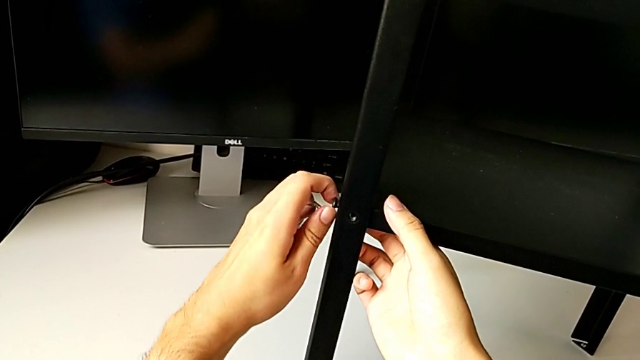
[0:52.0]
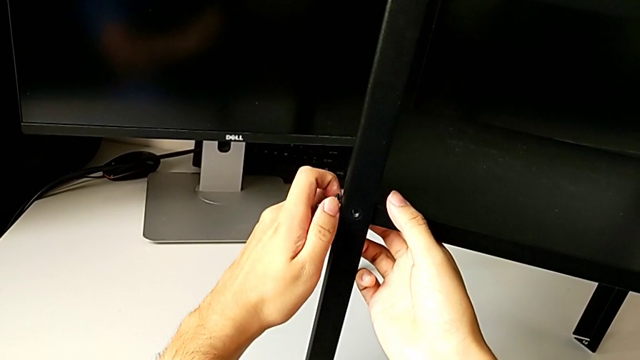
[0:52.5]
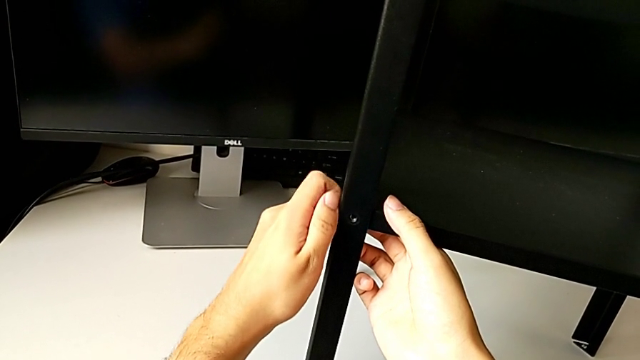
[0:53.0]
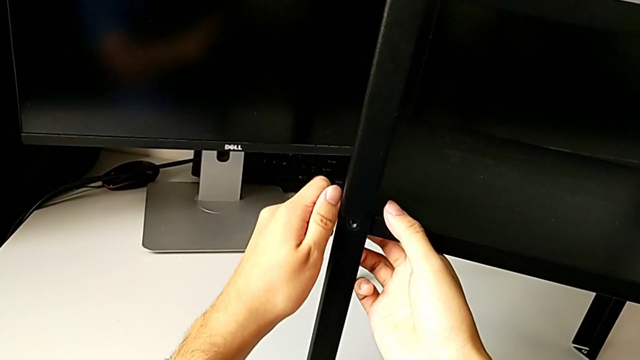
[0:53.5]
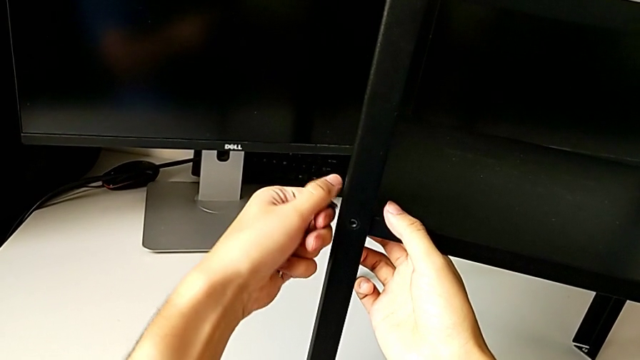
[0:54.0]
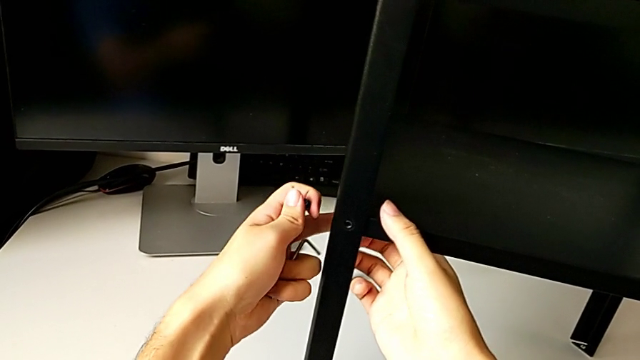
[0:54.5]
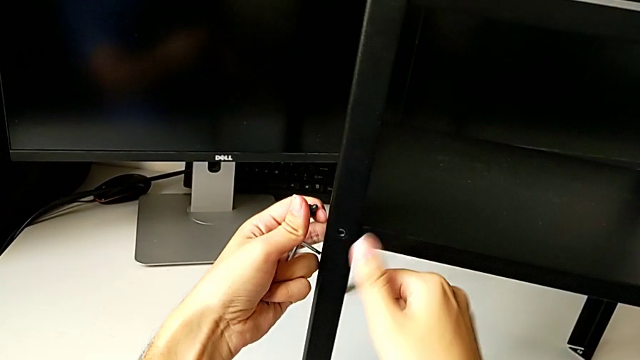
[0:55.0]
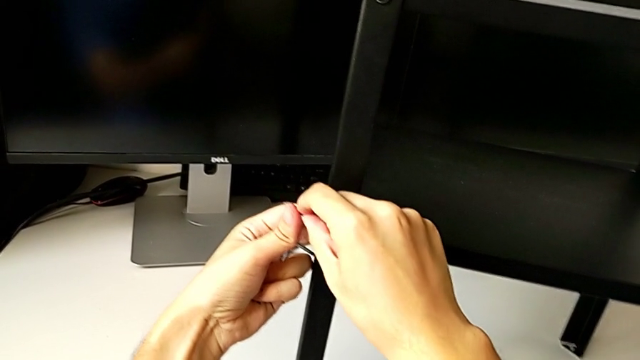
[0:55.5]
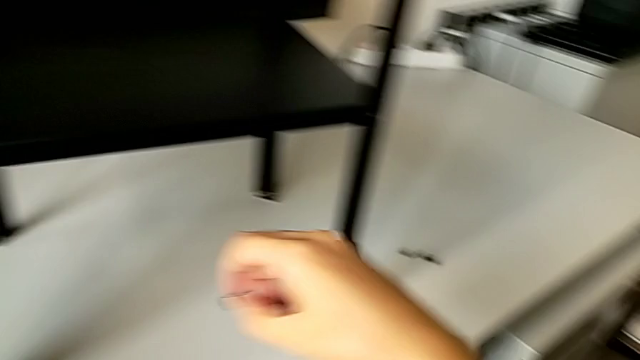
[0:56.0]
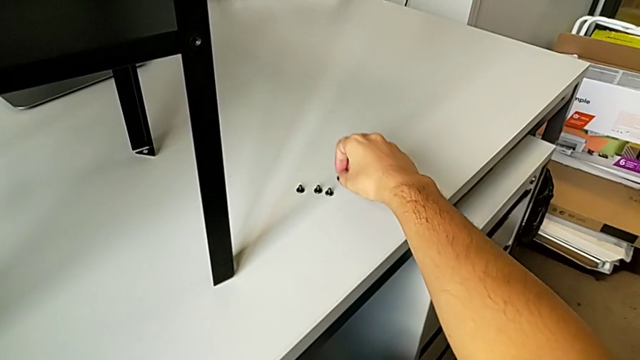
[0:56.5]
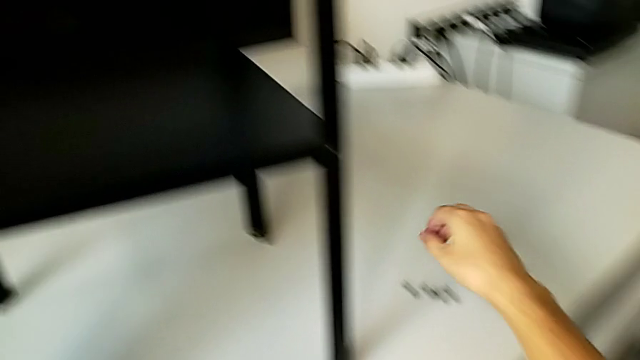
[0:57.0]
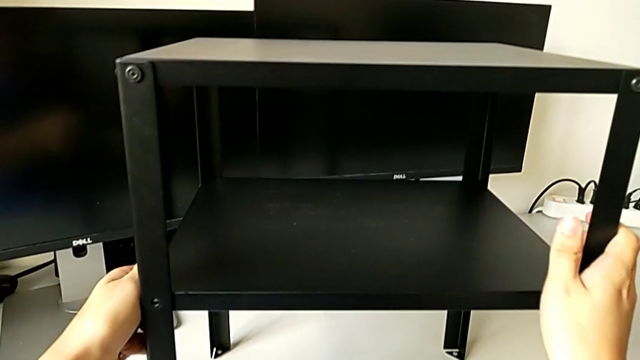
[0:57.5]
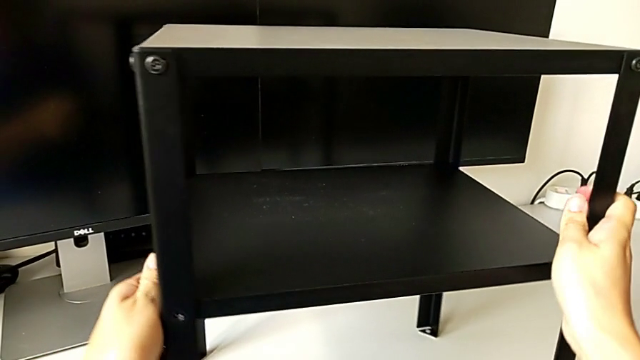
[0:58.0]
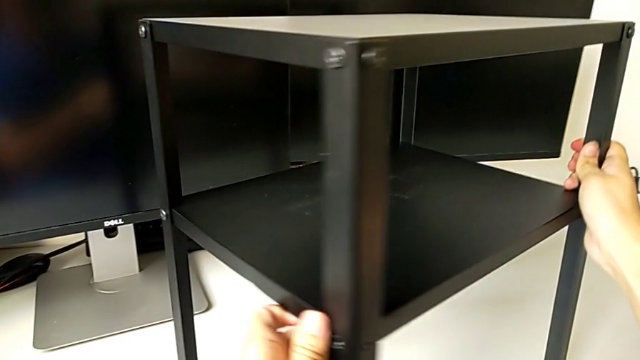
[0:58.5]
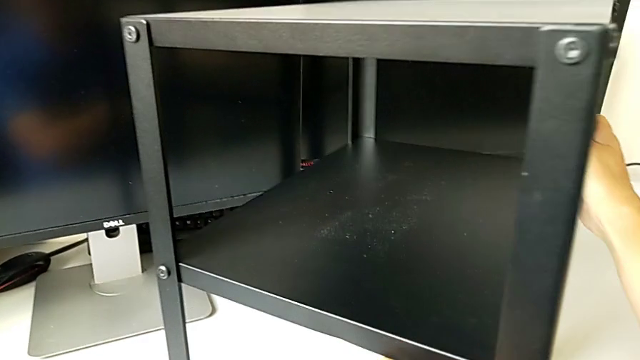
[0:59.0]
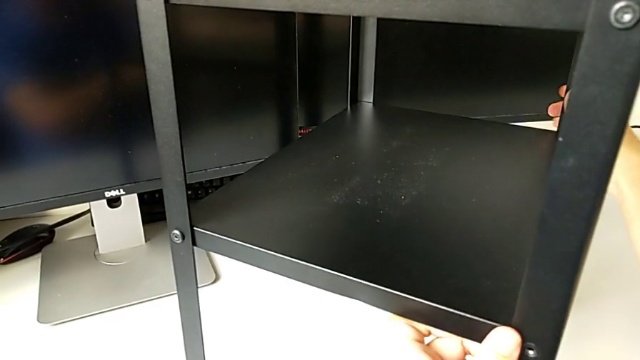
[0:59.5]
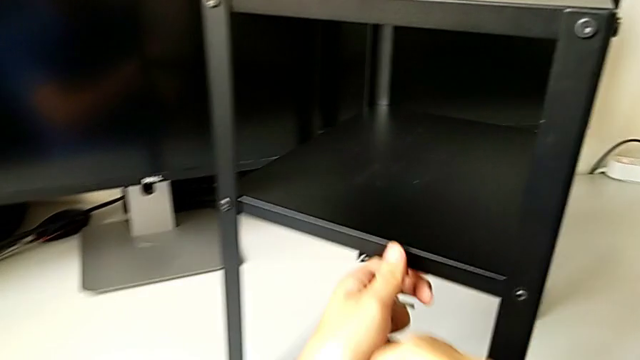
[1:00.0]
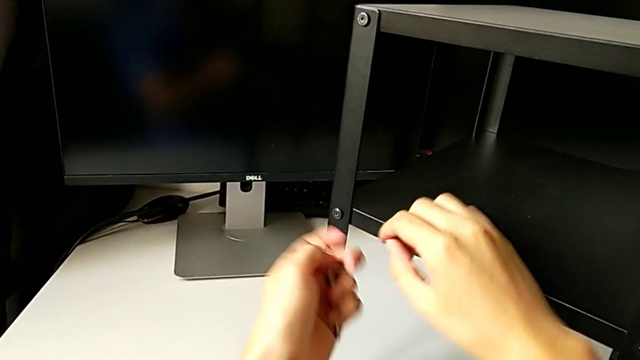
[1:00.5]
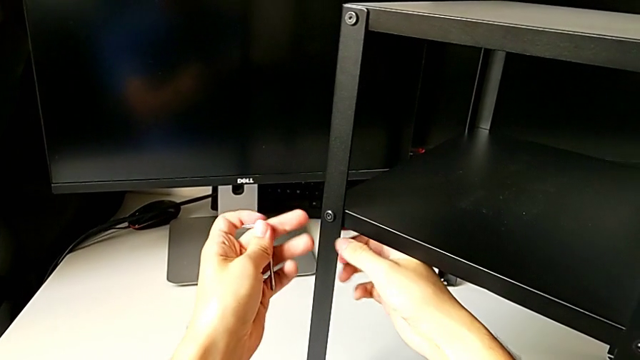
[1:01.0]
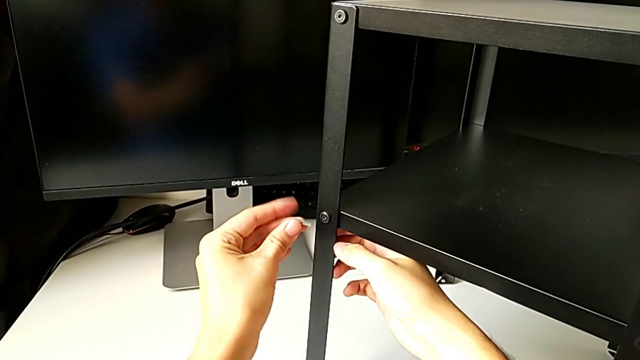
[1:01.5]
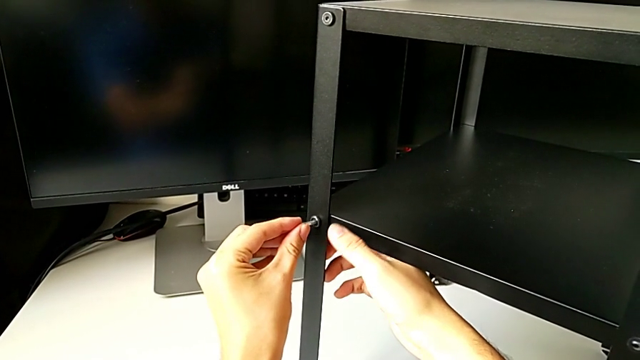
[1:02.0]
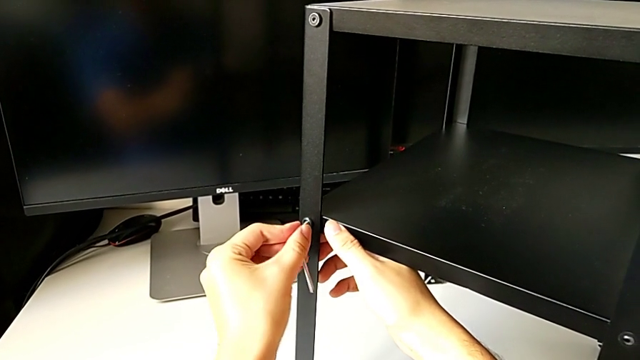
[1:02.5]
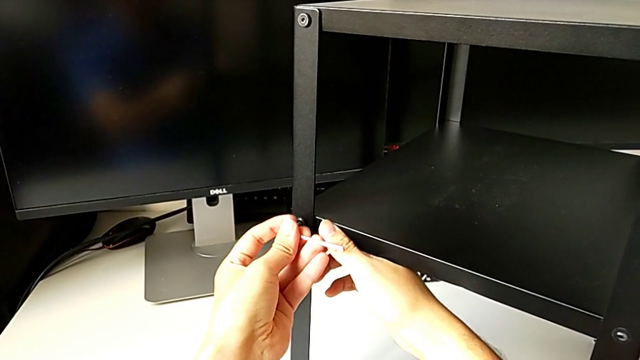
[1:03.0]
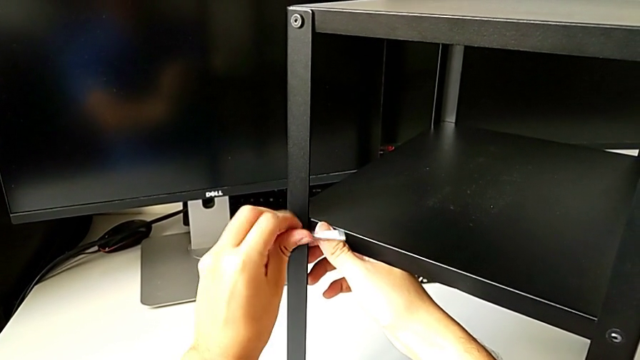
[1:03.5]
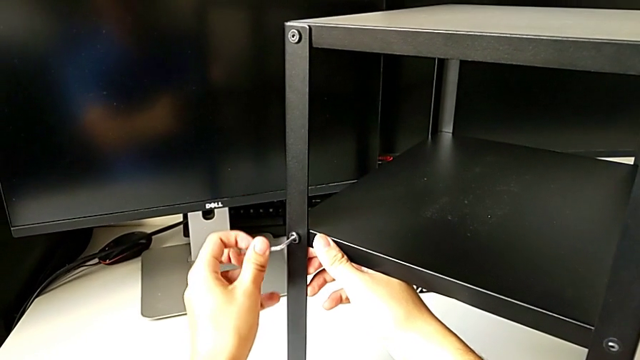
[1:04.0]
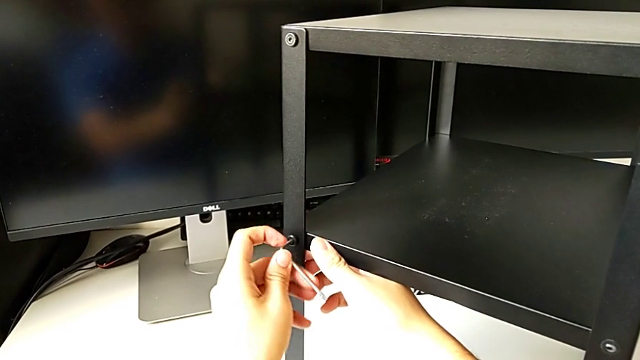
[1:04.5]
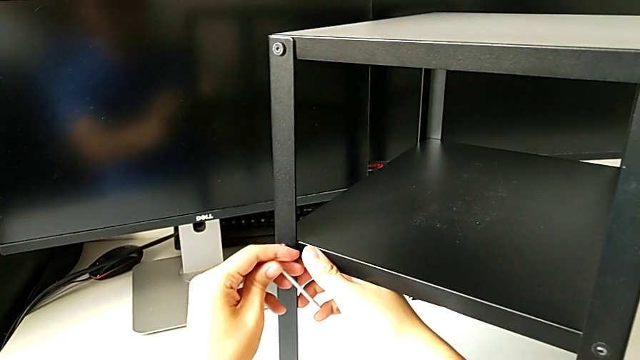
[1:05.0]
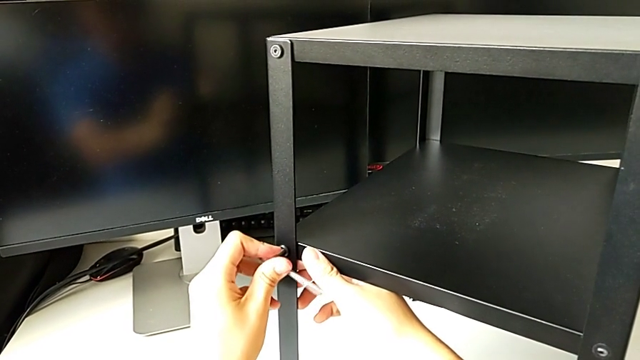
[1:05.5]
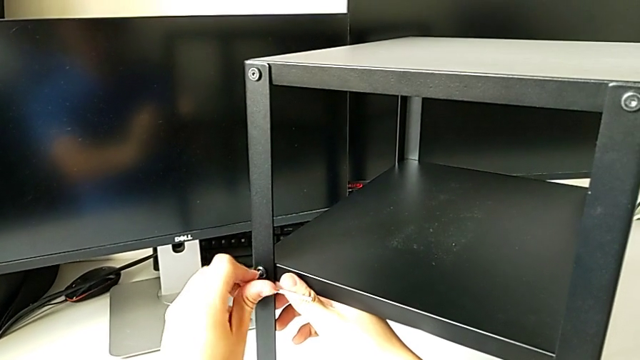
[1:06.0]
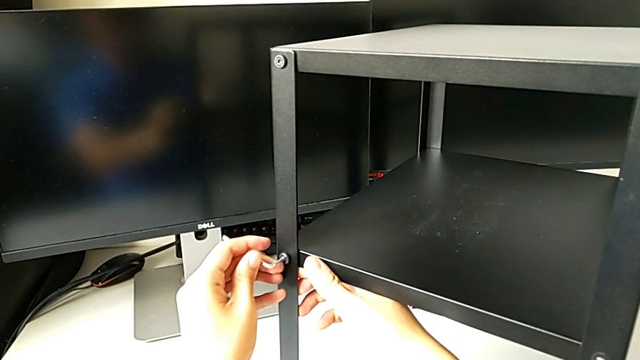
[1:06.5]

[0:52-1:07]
The camera wearer is unscrewing the bottom hex socket head from the leg and the shelf. They unscrew the hex socket head, disassemble it, grab it, place it, slide the nightstand, approach the hex socket head, insert the Allen wrench and unscrew the hex socket head.

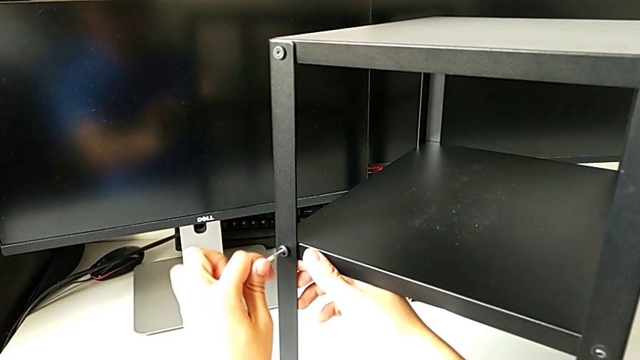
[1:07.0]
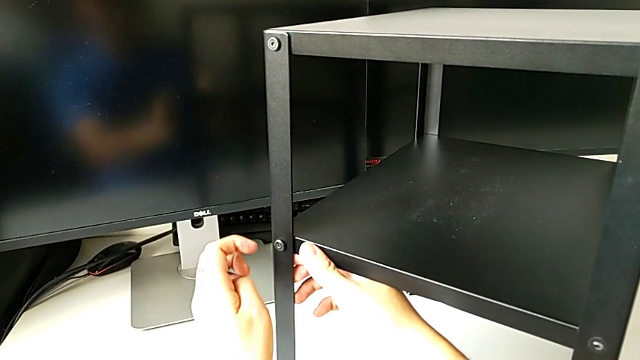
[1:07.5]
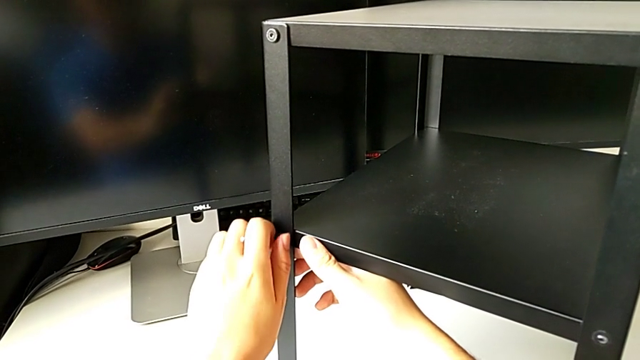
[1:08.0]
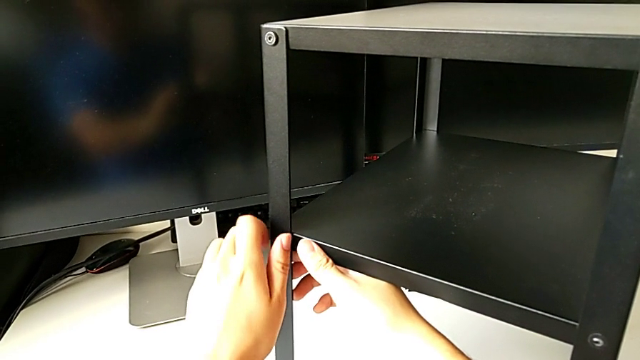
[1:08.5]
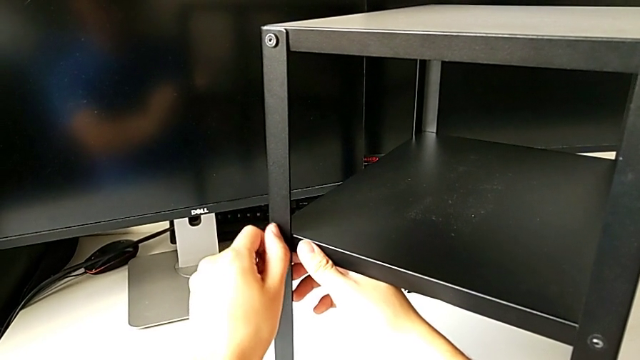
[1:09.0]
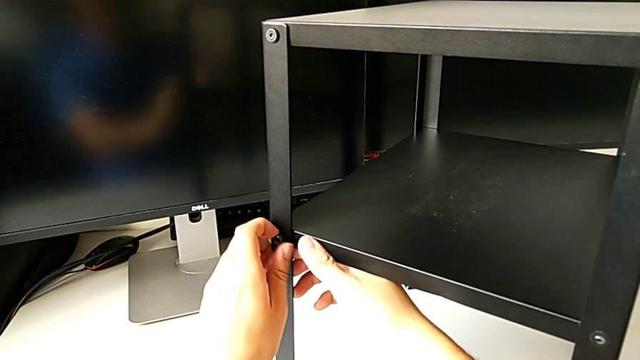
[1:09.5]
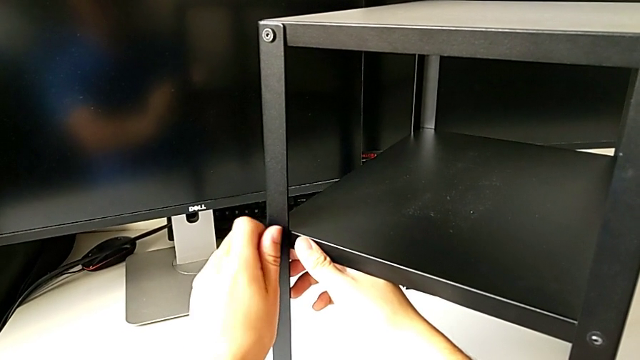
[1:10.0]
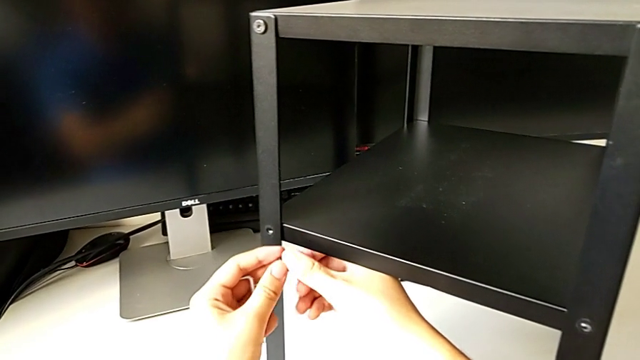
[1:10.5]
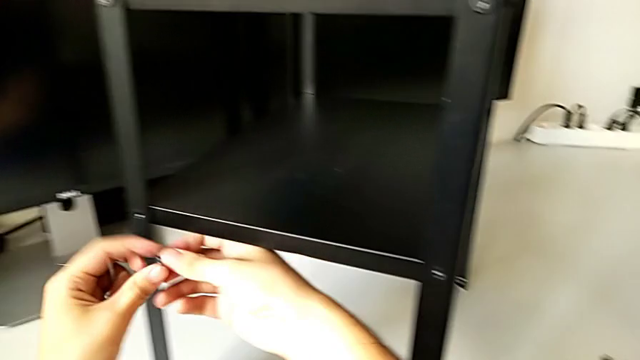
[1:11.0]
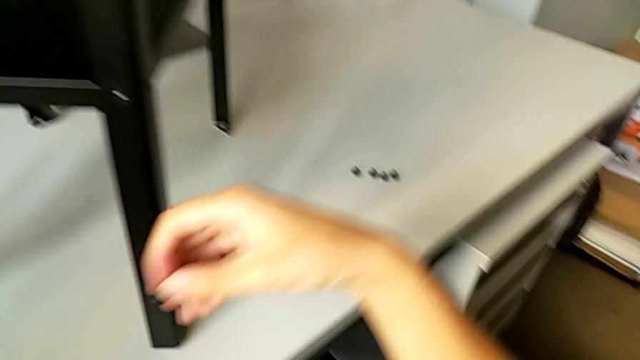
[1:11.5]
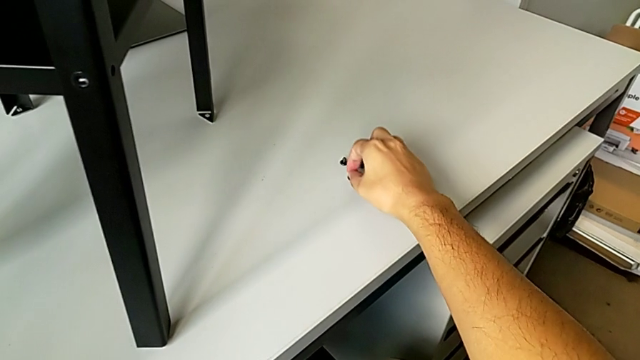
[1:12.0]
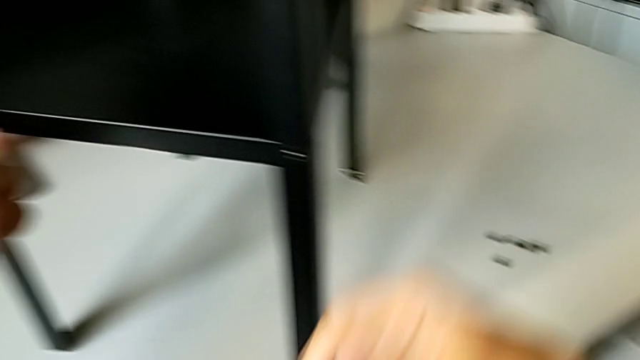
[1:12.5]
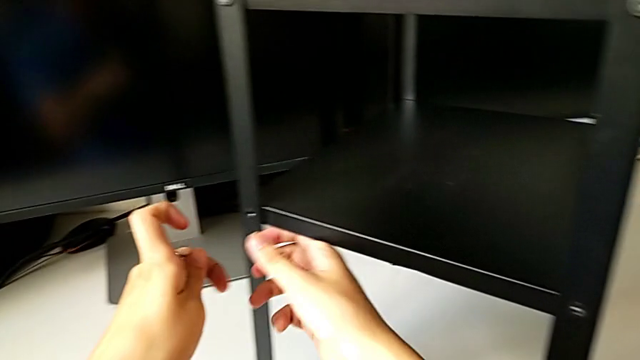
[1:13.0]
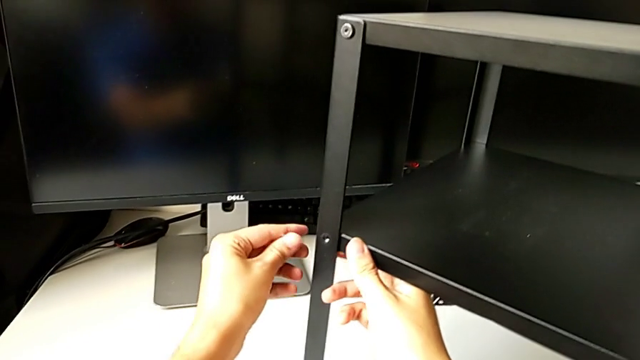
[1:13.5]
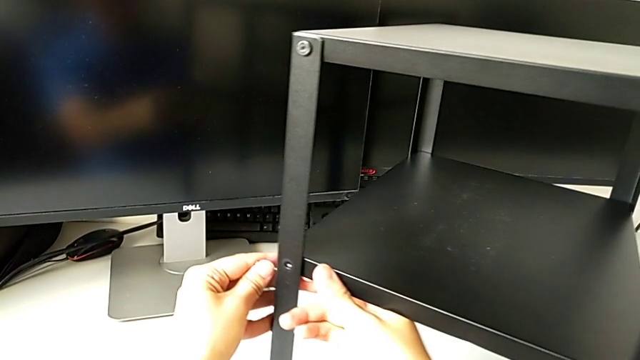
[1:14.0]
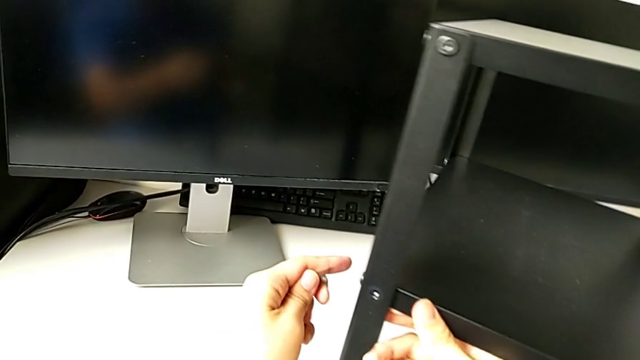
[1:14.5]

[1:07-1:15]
The camera wearer is unscrewing the bottom hex socket head from the leg and the shelf. They withdraw the Allen wrench, unscrew the hex socket head, disassemble it, place it, approach it and slide the nightstand.
